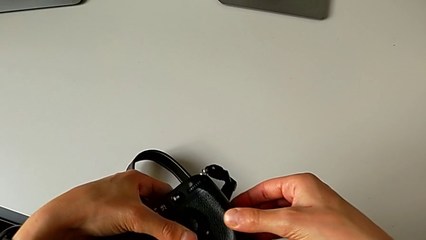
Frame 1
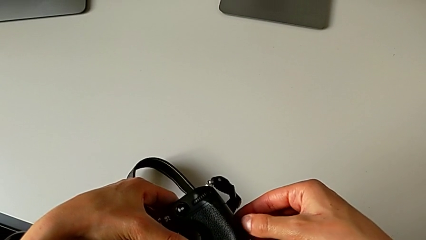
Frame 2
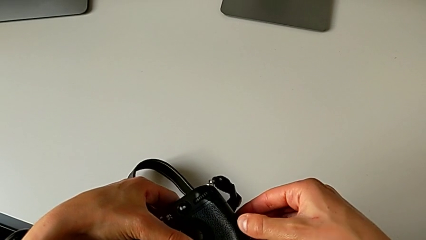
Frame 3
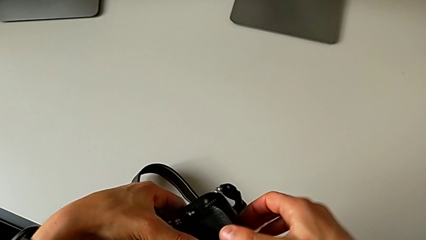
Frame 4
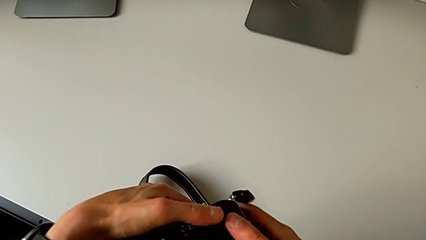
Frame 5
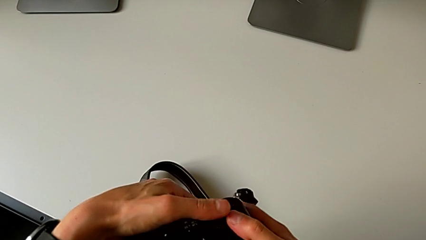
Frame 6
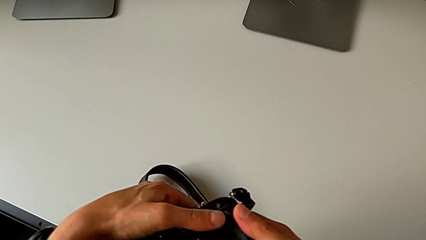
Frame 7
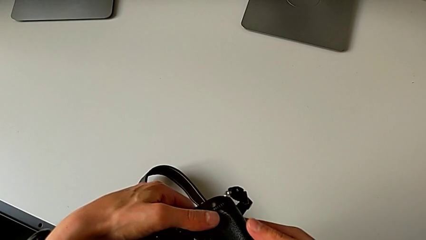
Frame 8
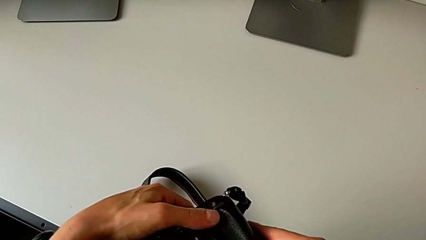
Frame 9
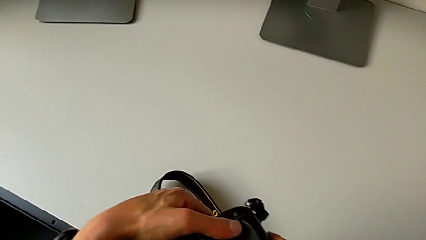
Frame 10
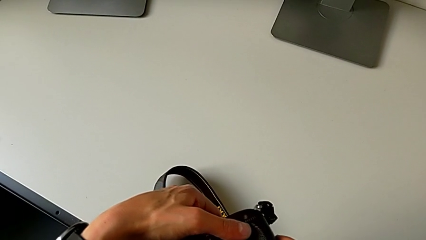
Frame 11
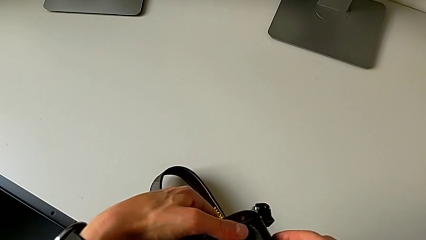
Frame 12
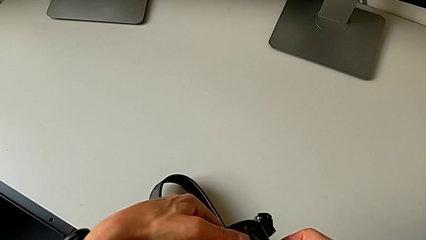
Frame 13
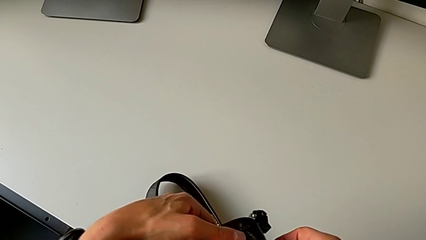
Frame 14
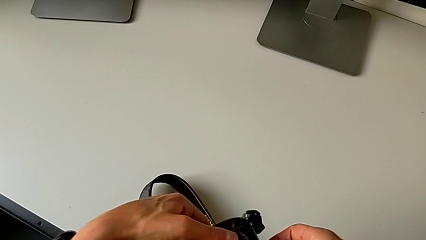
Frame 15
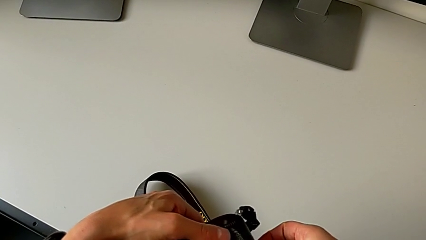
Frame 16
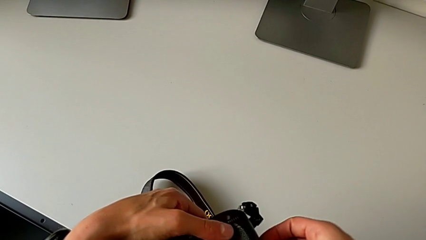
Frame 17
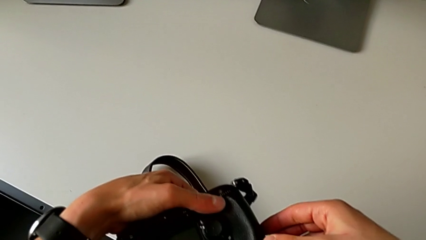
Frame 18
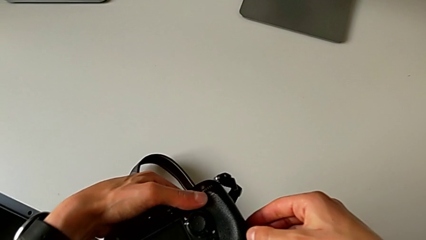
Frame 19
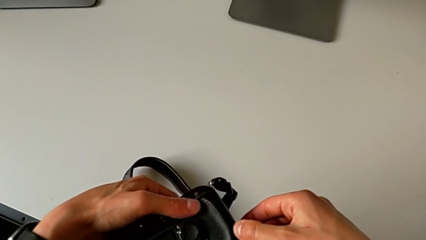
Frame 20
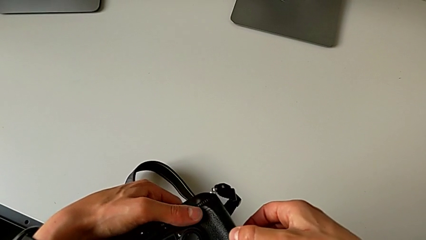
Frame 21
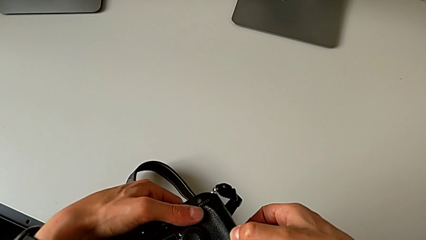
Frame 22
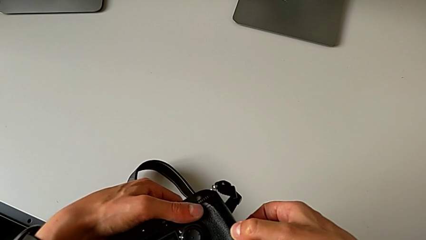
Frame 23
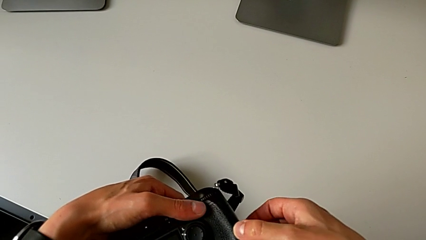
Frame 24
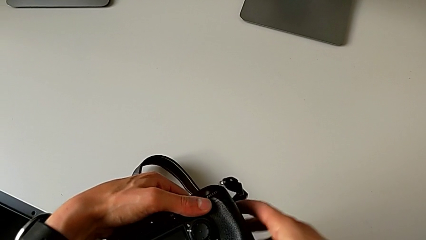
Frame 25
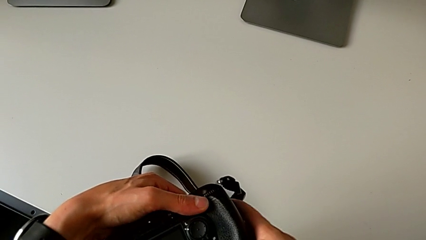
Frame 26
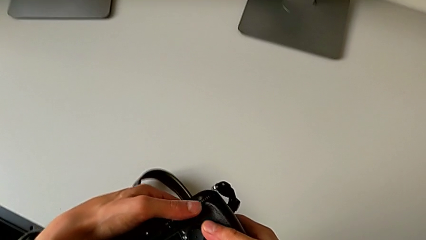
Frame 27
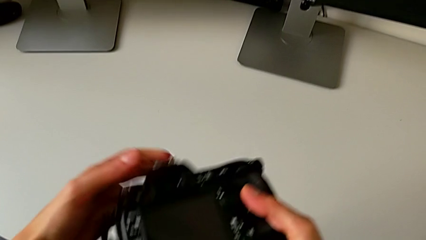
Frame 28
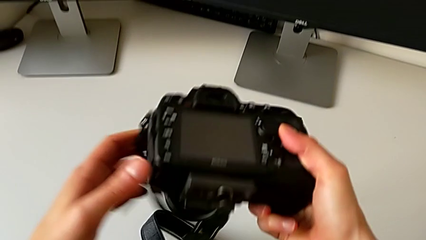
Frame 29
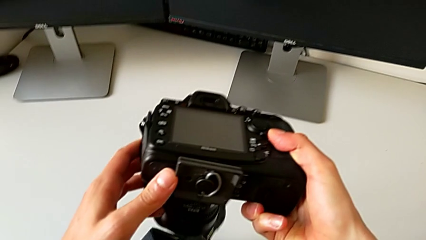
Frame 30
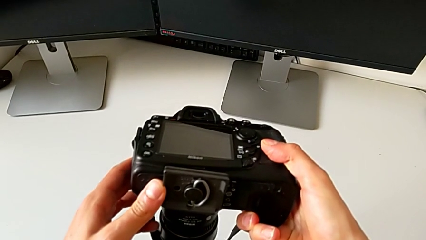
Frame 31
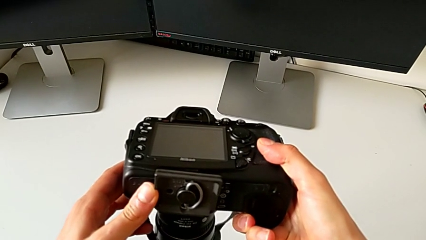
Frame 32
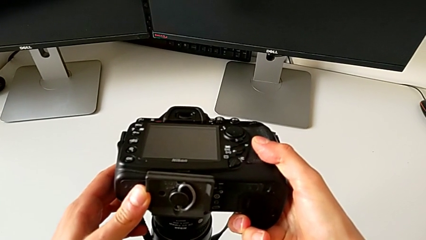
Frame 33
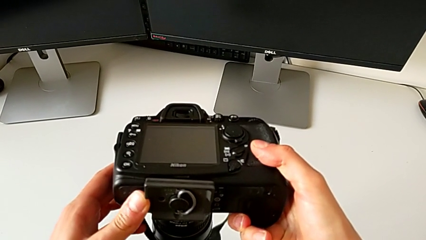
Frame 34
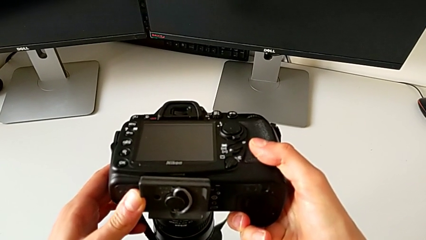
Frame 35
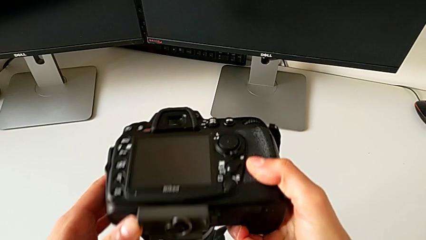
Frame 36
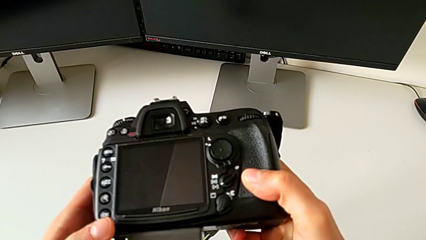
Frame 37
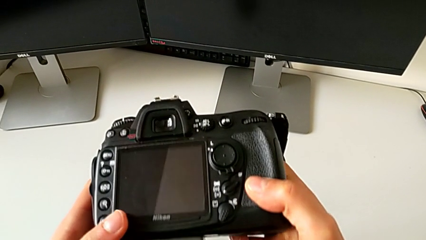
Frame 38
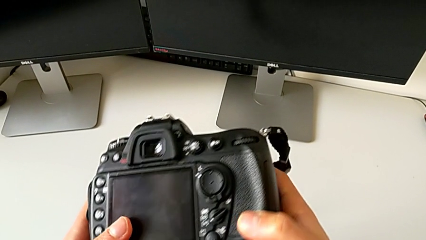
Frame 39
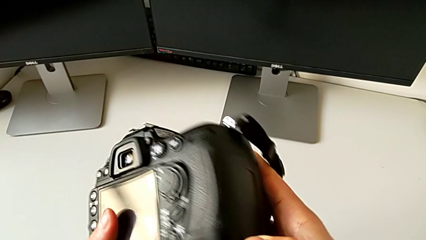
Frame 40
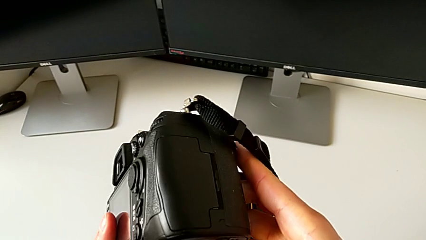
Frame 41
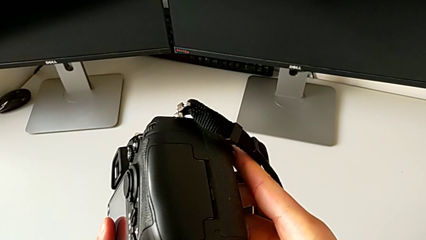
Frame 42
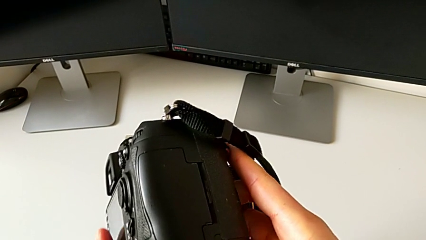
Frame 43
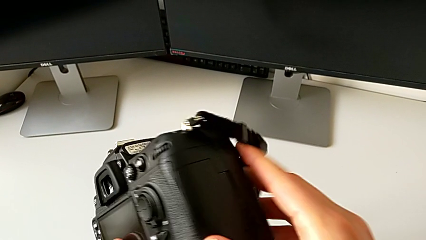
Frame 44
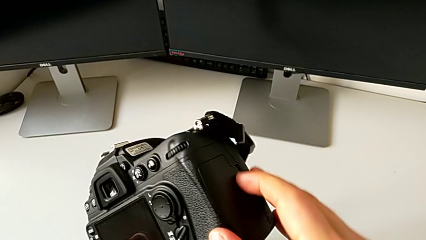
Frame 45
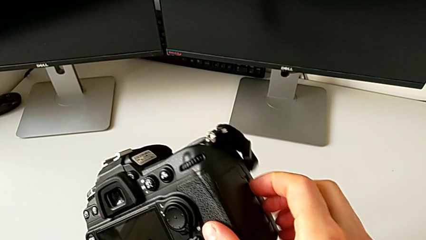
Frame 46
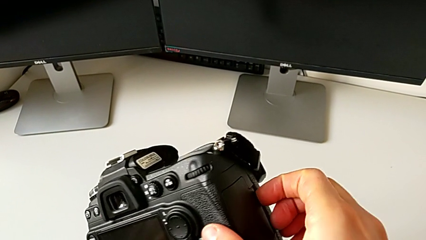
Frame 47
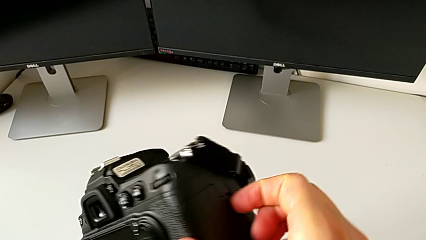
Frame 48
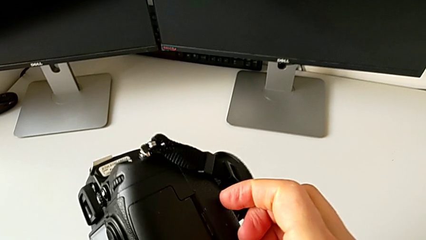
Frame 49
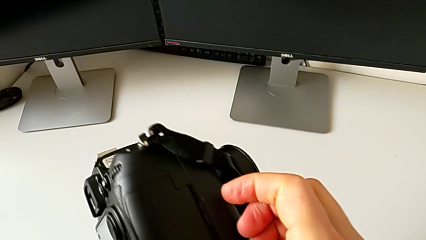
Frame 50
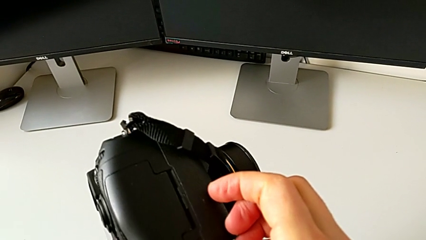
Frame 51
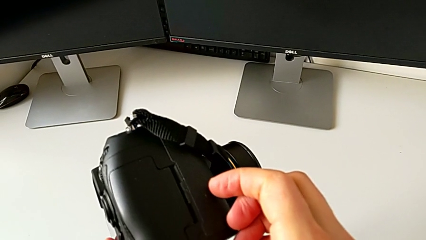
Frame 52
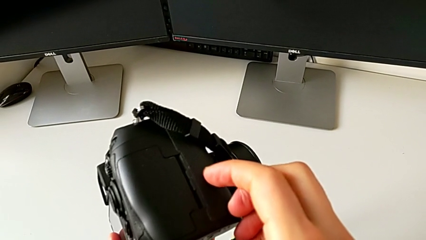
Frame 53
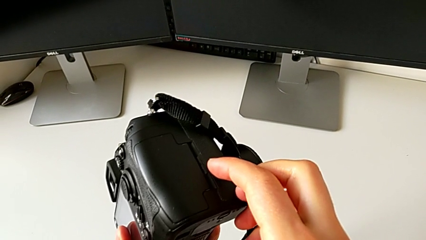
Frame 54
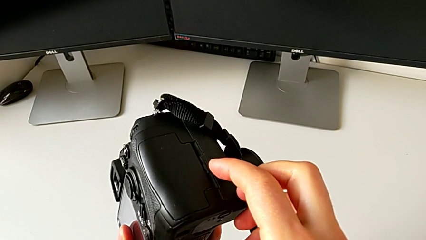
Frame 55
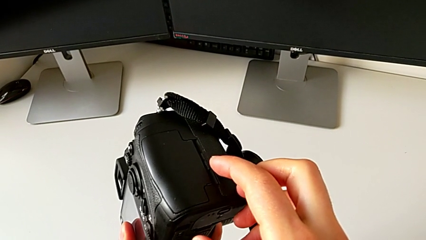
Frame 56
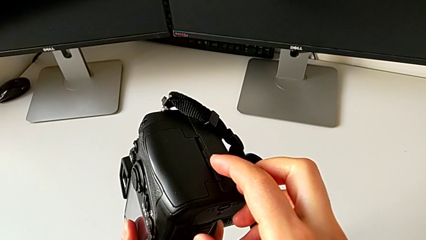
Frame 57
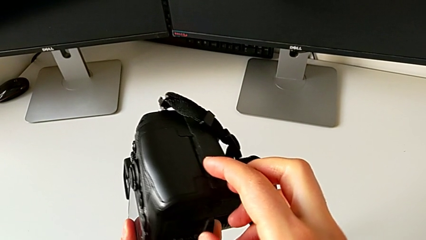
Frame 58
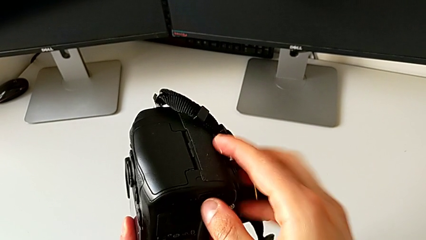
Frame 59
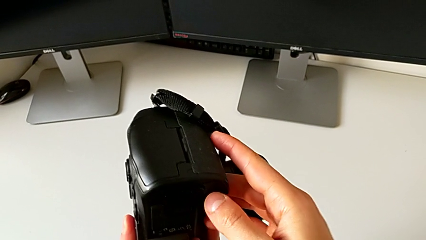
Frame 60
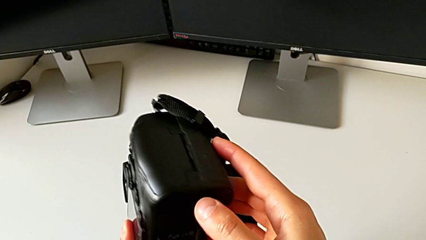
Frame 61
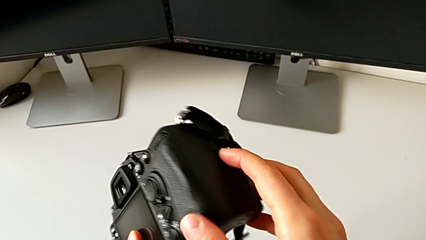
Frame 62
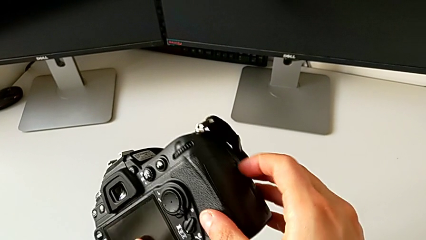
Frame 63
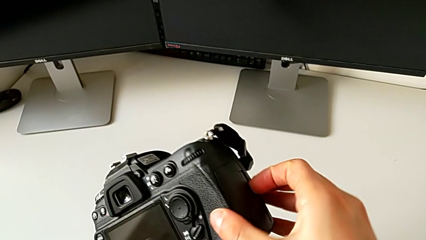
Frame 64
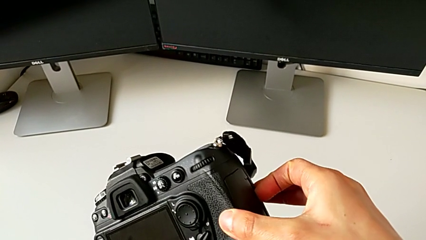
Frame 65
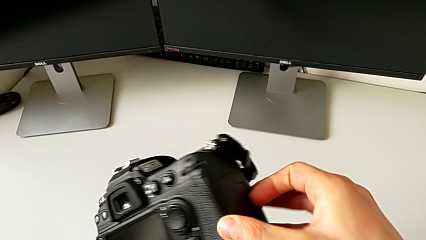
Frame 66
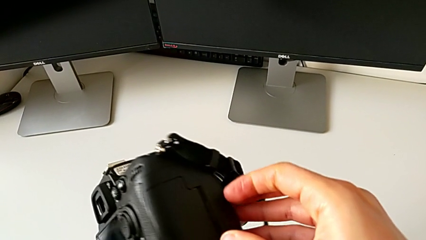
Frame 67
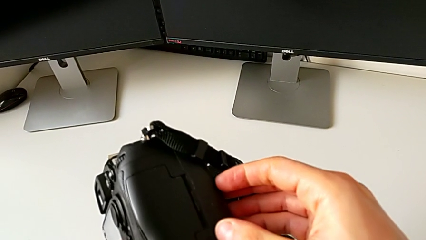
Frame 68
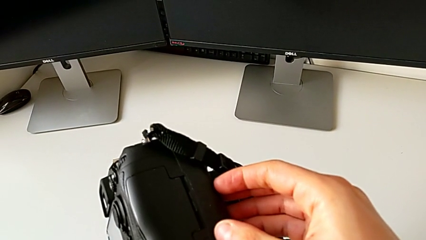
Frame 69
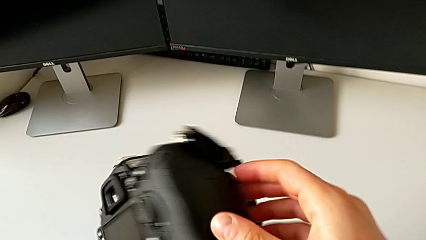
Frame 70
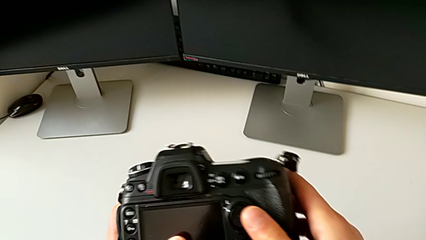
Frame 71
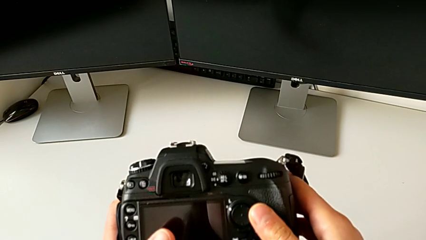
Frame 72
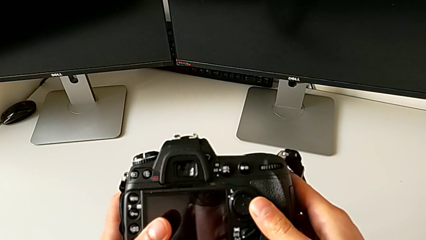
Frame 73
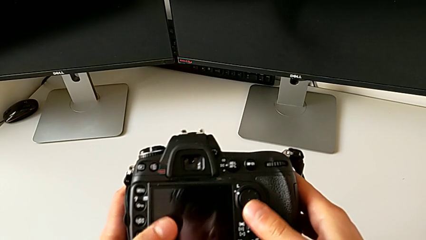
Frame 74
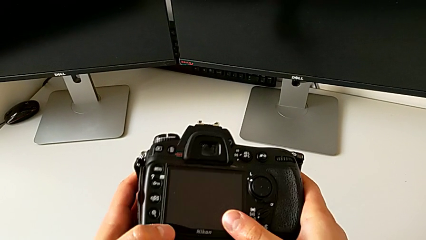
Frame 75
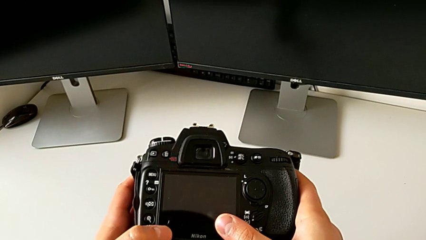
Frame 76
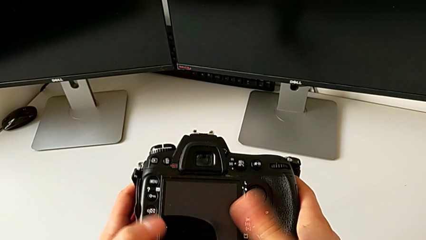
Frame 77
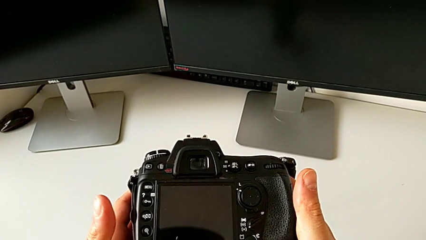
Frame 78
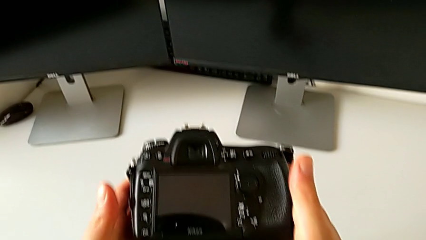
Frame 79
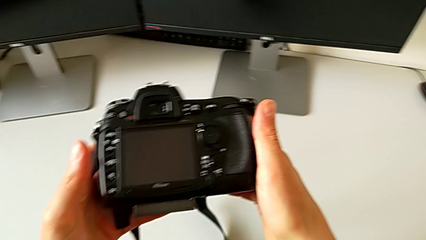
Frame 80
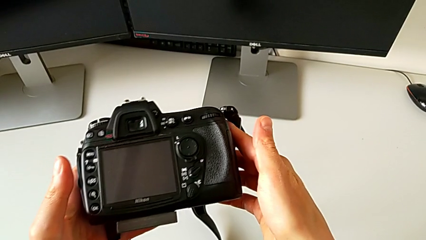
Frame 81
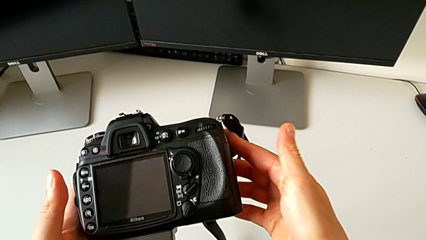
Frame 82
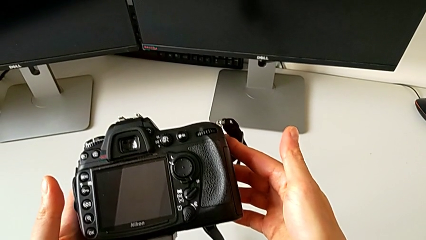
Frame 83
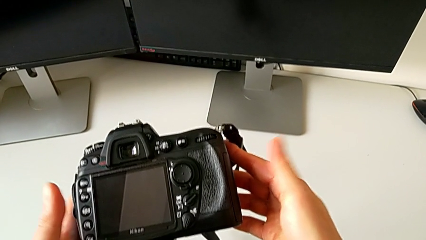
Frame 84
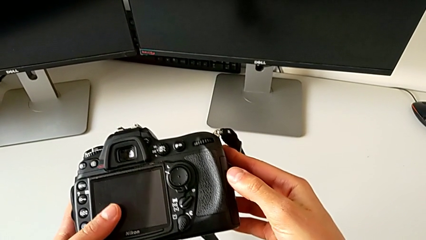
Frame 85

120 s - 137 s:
The camera wearer is removing an SD card from the DSLR camera. They hold the DSLR, turn it and hold the DSLR.
